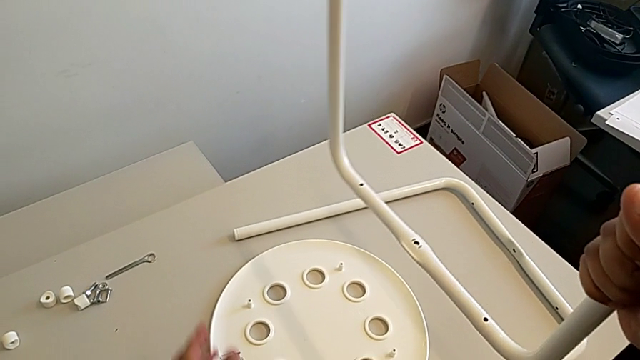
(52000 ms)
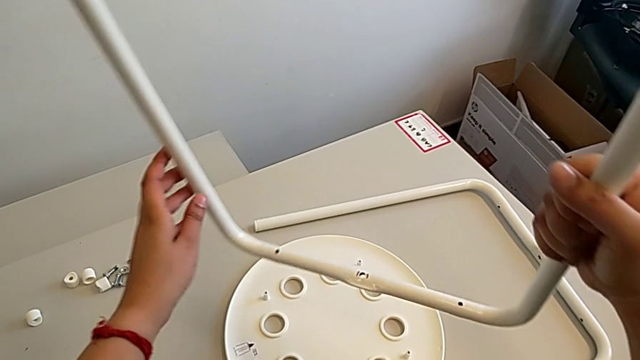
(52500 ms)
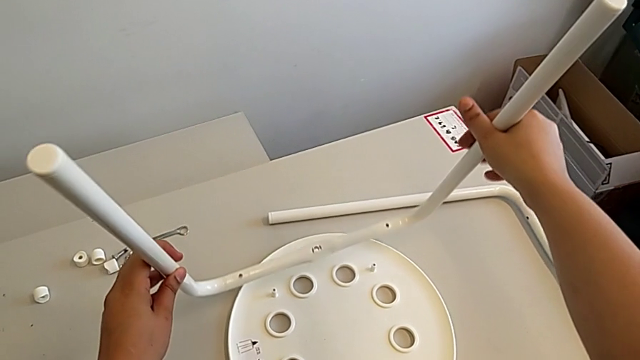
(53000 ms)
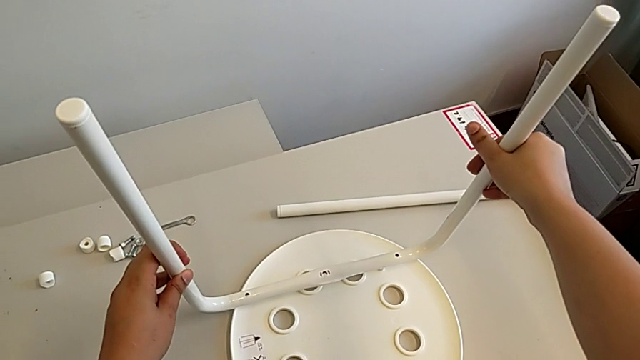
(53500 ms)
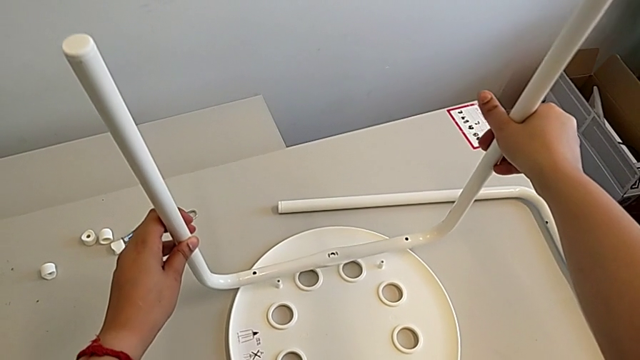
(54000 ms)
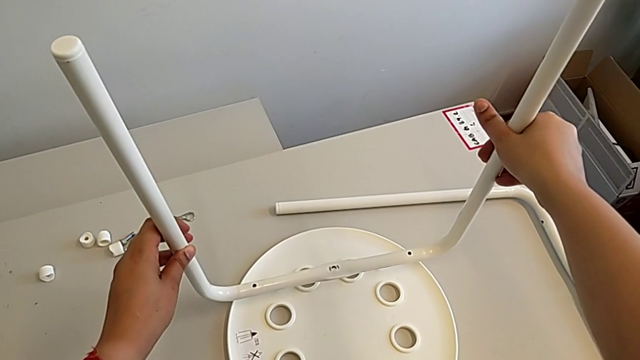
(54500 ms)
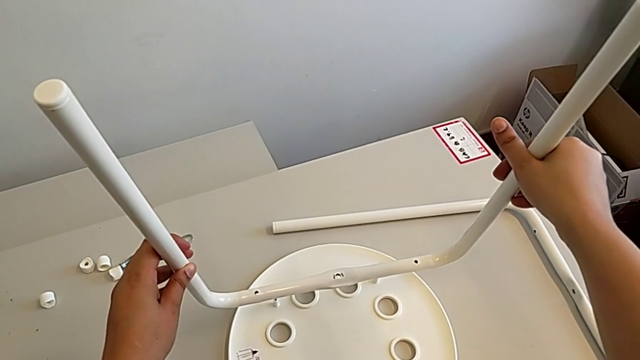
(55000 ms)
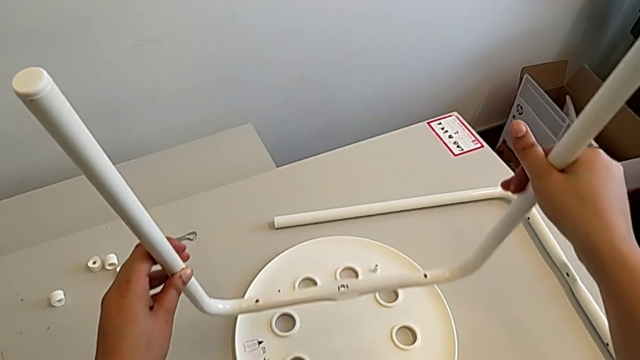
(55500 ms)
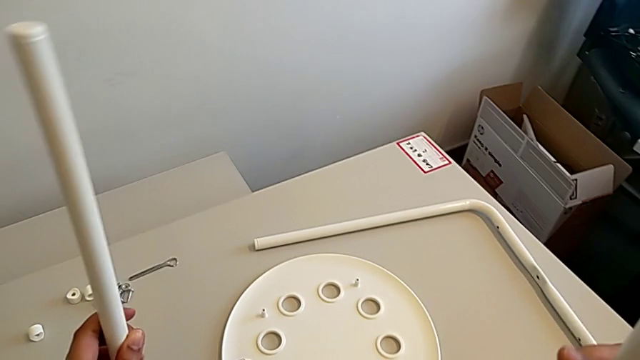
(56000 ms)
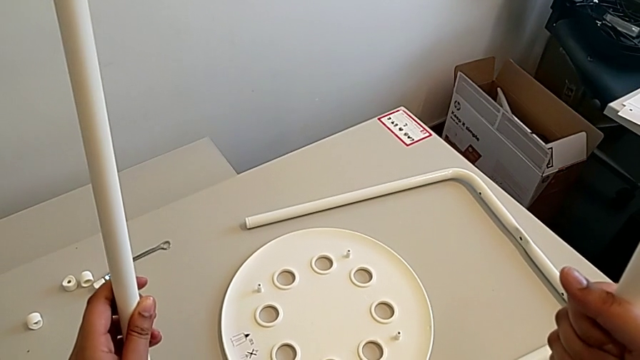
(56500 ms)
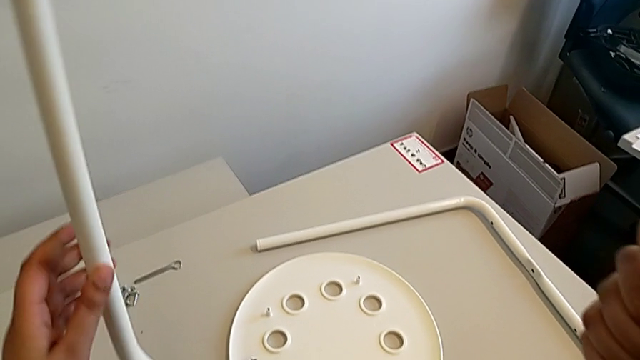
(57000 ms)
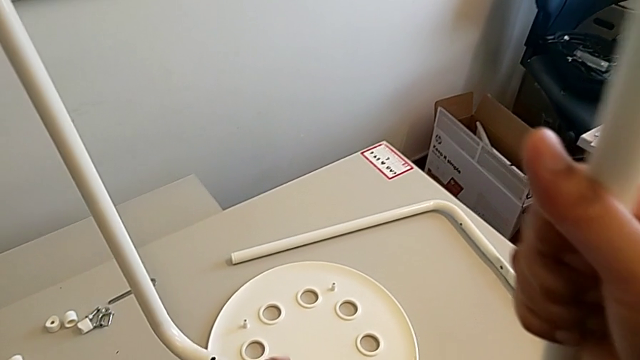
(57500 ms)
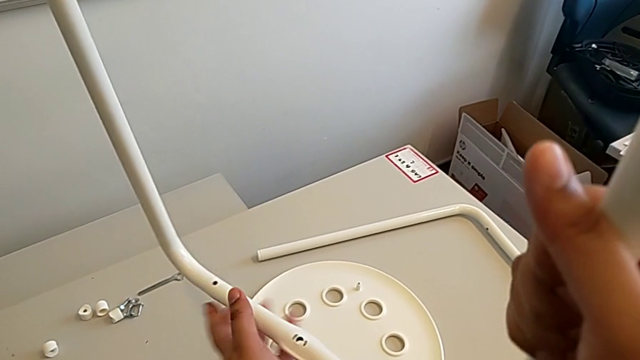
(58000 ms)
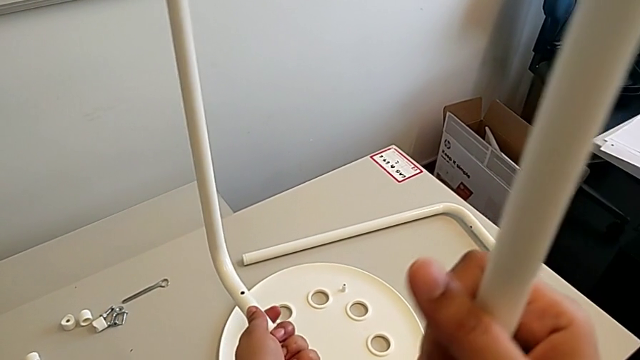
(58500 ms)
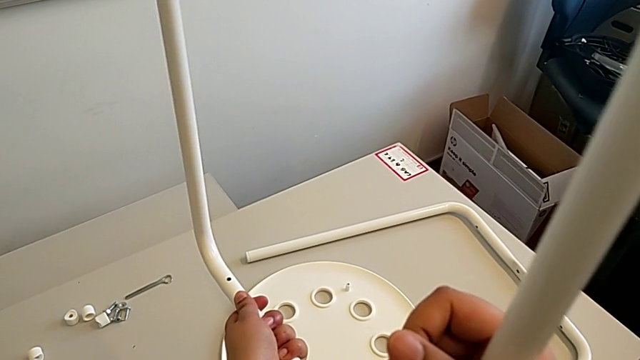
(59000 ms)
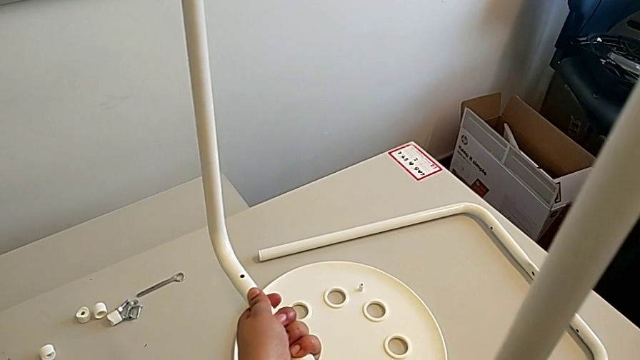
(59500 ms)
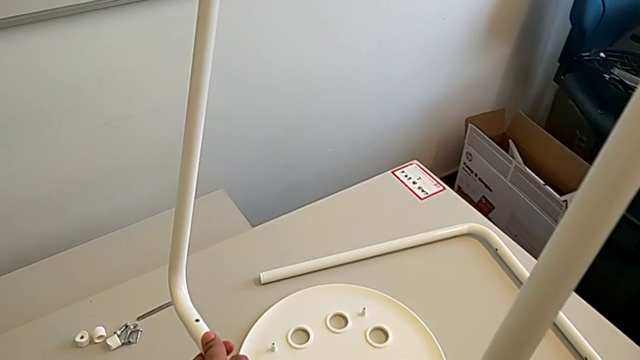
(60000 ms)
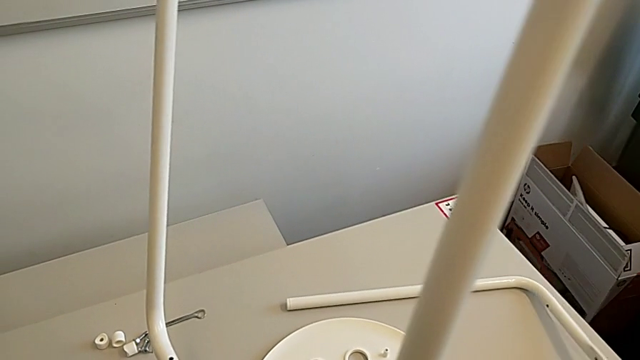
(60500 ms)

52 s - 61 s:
The camera wearer is assembling the chair legs. They wrongly hold the leg.

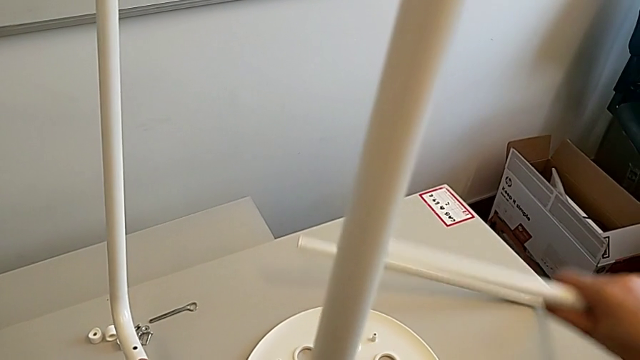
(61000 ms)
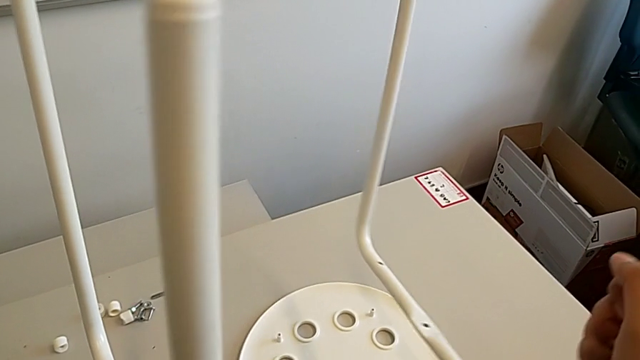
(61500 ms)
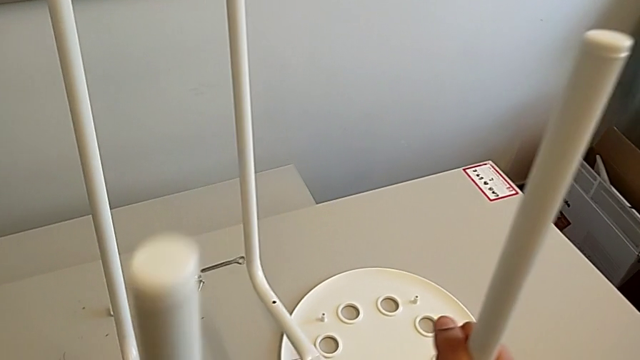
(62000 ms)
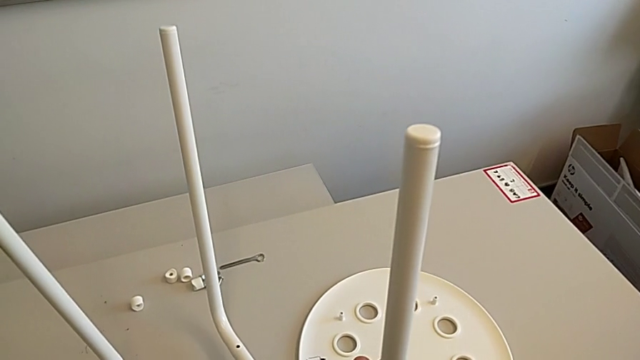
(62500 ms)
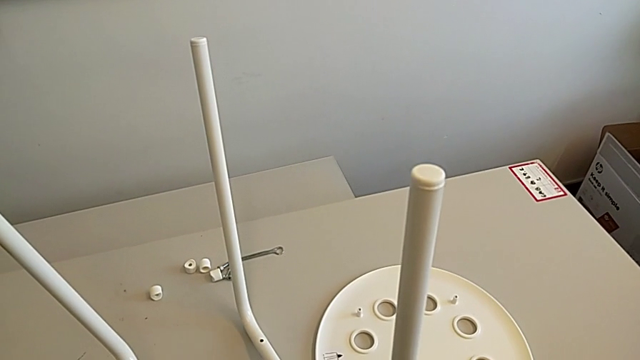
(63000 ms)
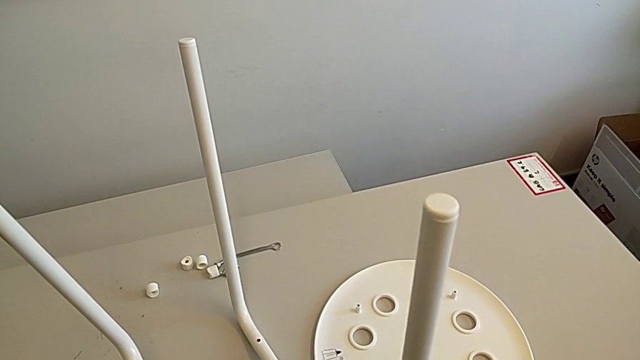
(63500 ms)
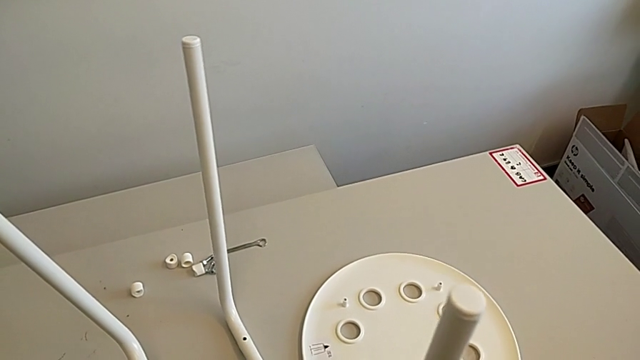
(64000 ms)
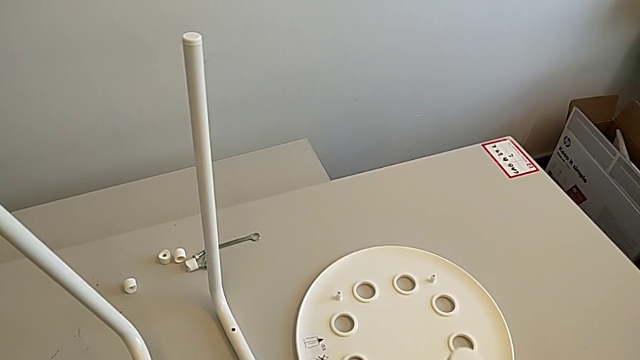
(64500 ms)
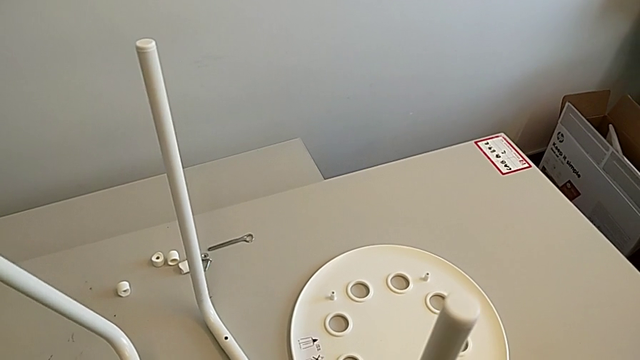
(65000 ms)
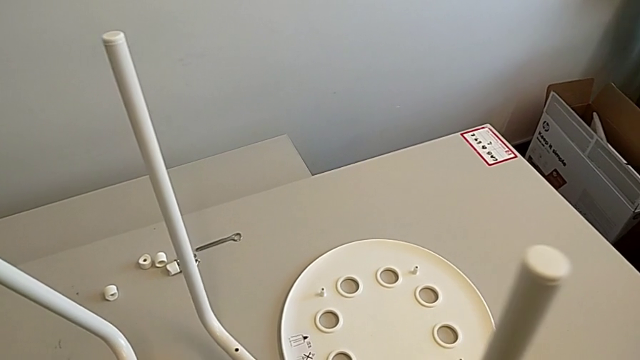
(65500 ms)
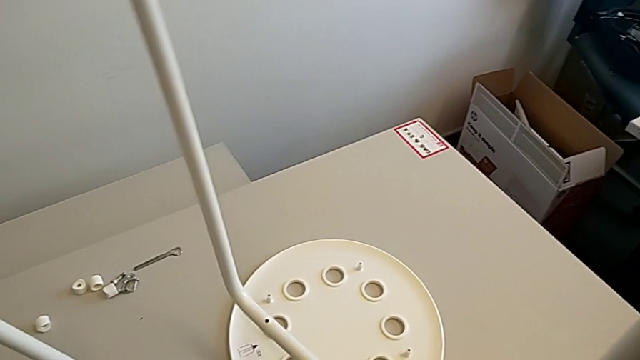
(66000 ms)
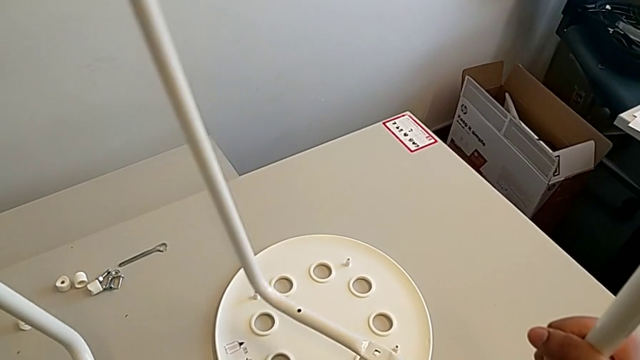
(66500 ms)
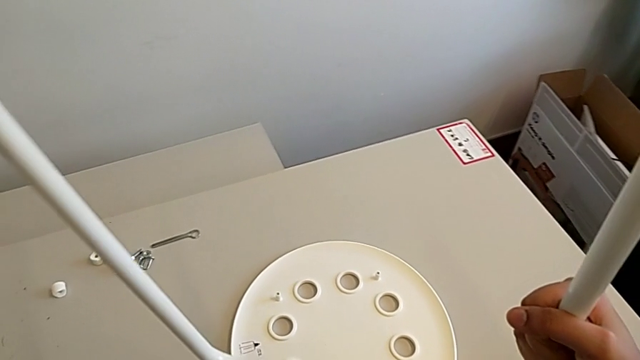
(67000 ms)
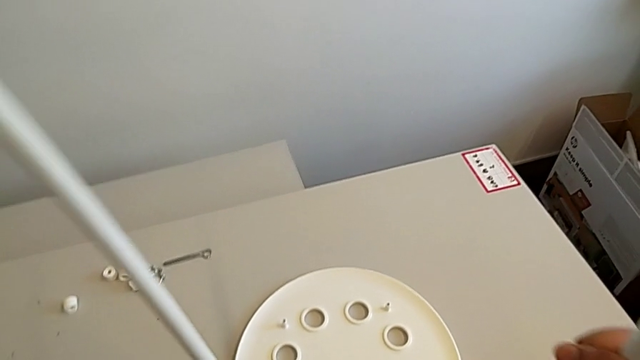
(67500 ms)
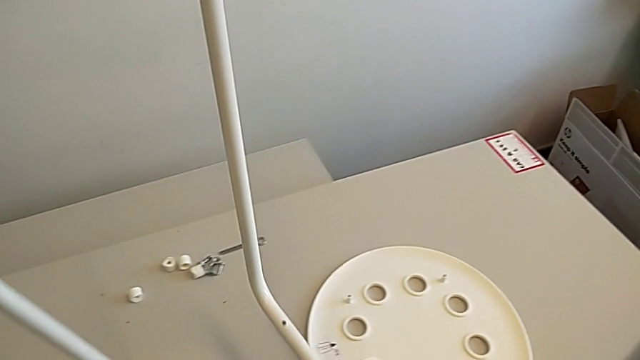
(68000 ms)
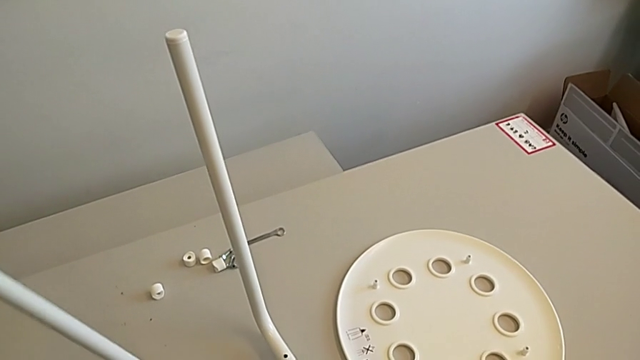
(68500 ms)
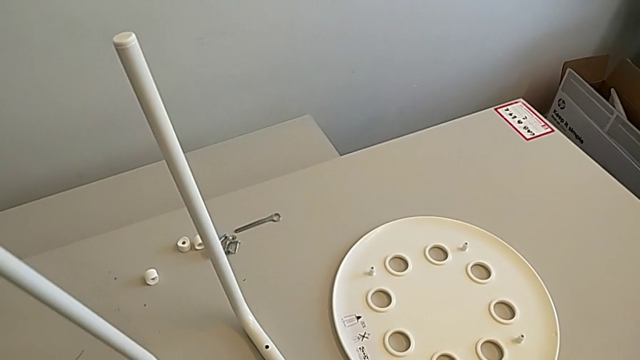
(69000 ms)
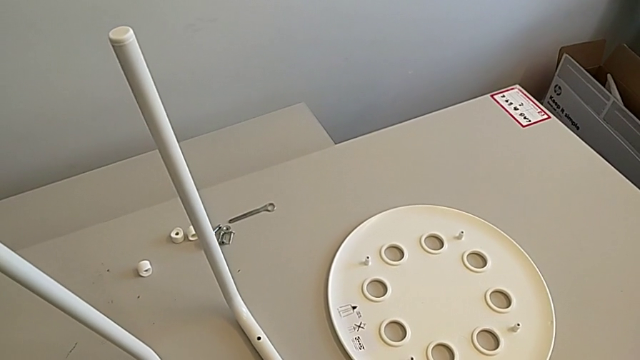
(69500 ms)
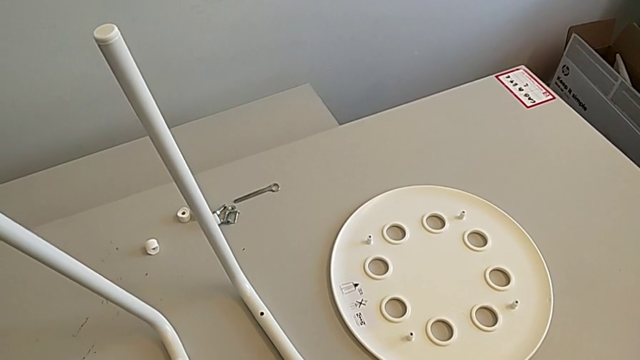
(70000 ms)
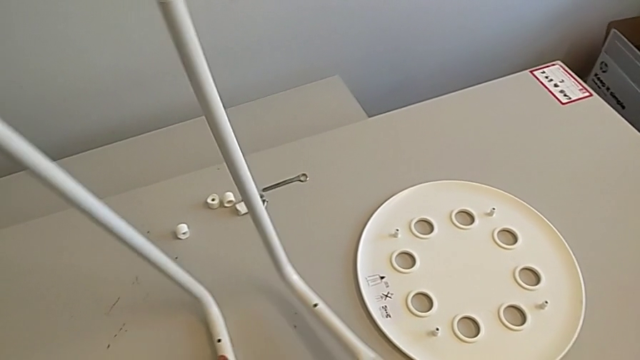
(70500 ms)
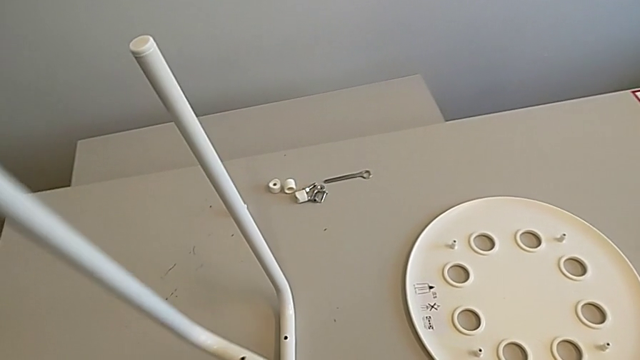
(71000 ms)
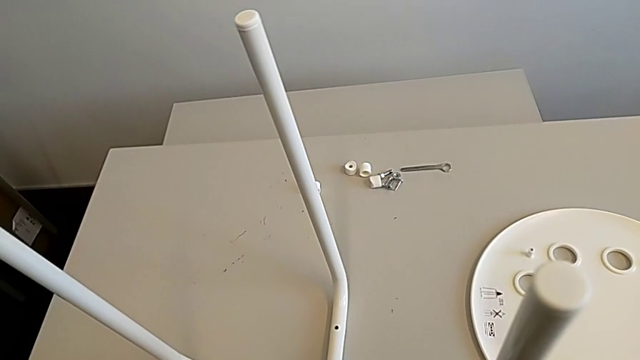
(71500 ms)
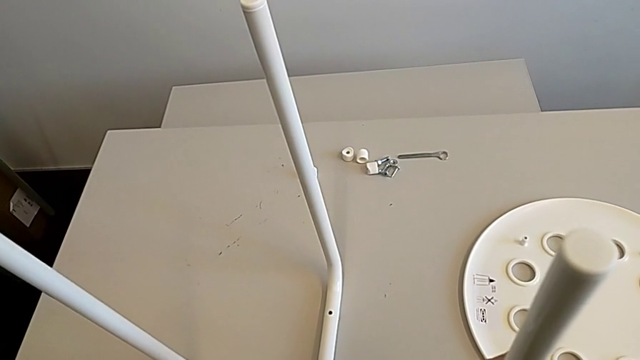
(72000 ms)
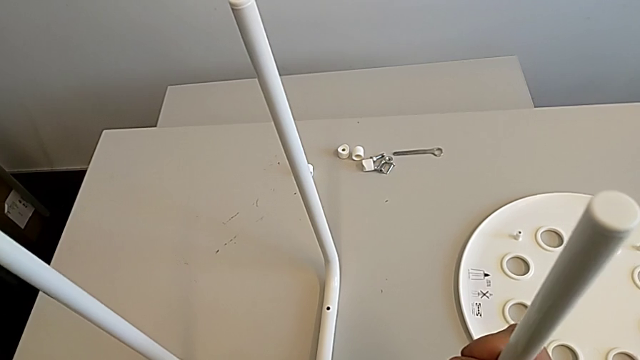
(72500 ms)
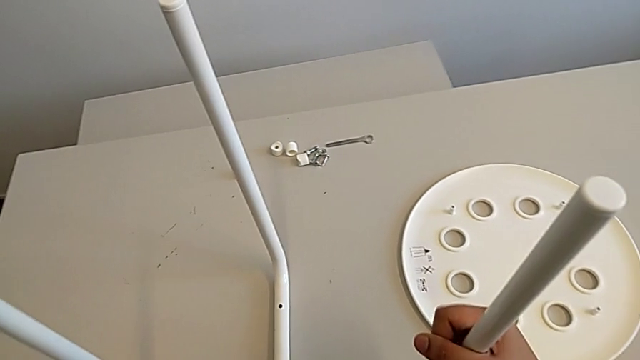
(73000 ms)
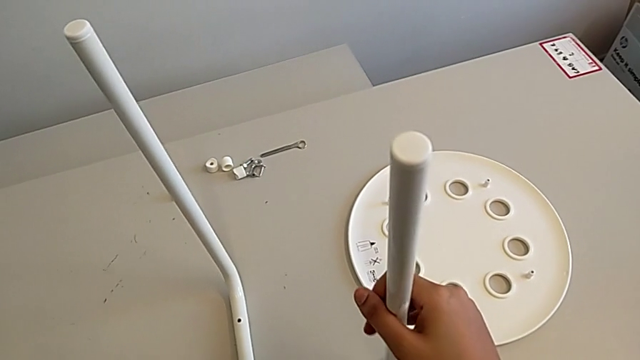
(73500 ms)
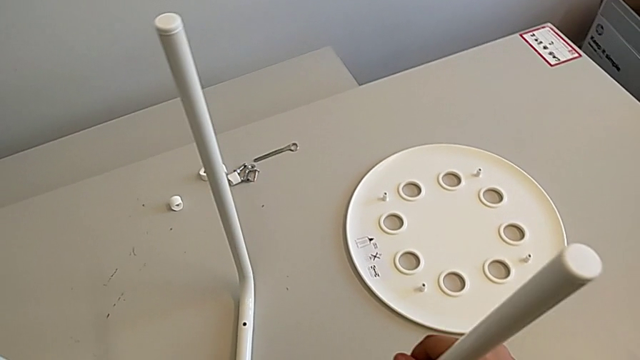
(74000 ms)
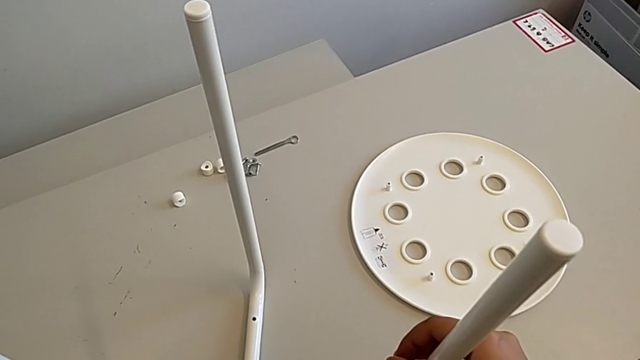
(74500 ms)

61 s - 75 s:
The camera wearer is assembling the chair legs. They grab the left leg, hold it, place it, assemble it and align it.
